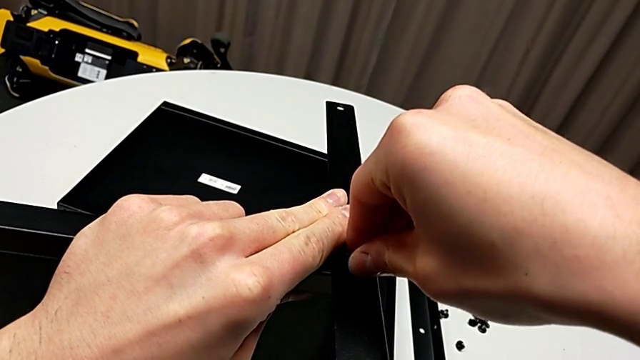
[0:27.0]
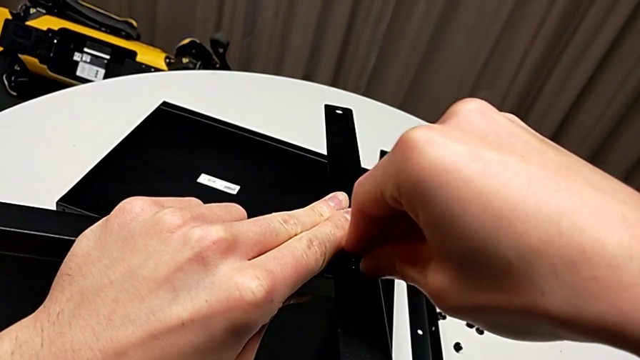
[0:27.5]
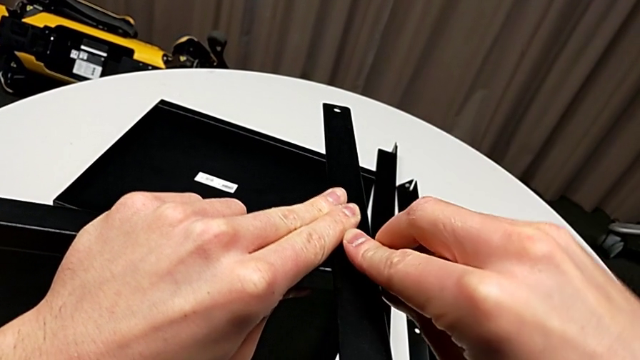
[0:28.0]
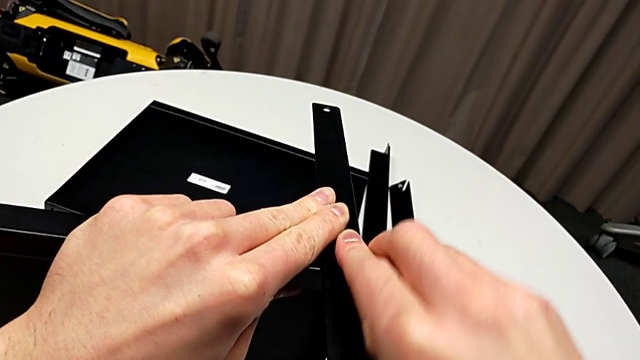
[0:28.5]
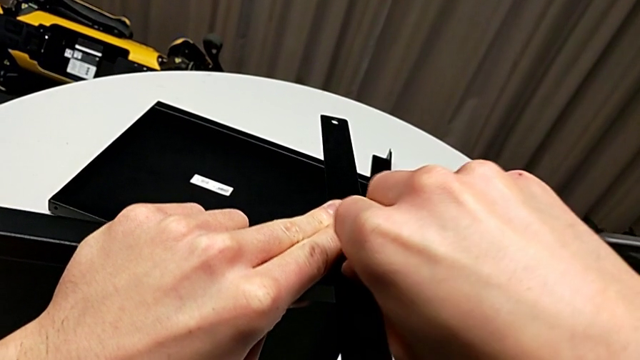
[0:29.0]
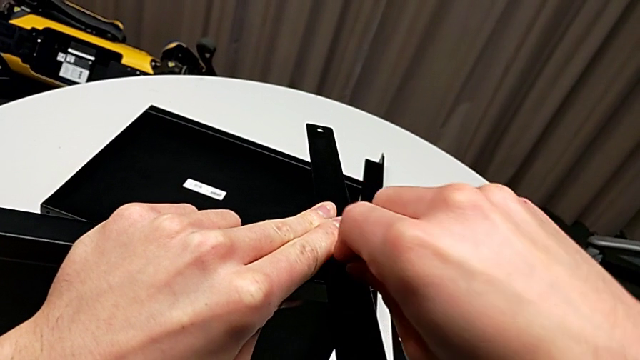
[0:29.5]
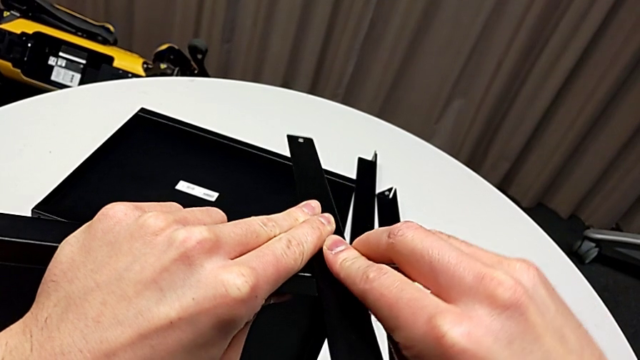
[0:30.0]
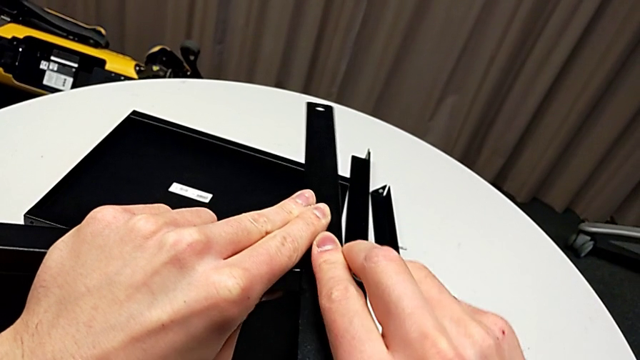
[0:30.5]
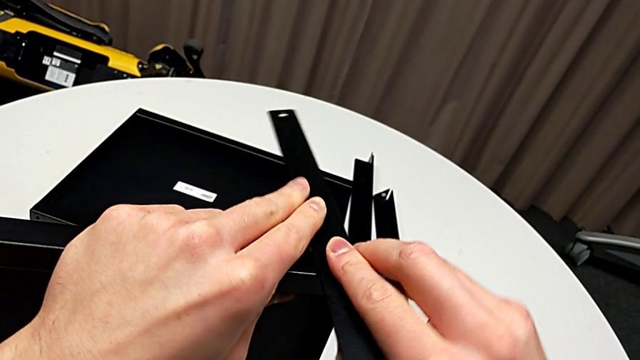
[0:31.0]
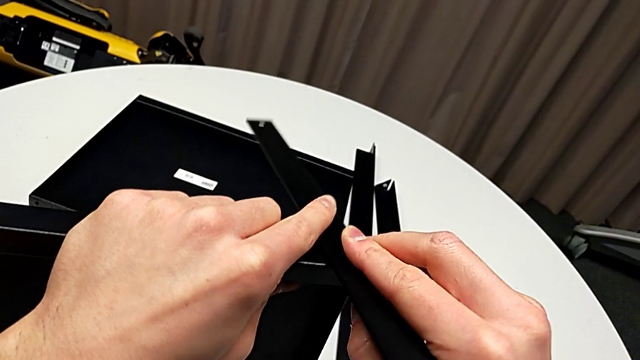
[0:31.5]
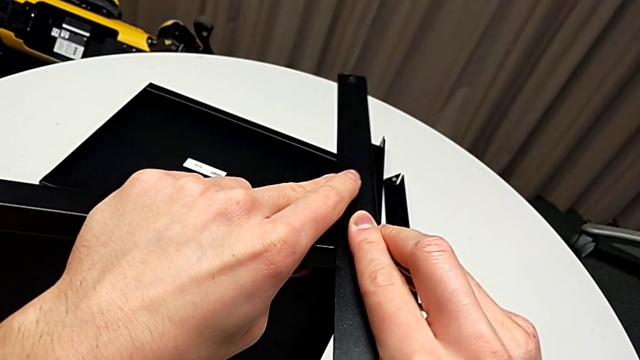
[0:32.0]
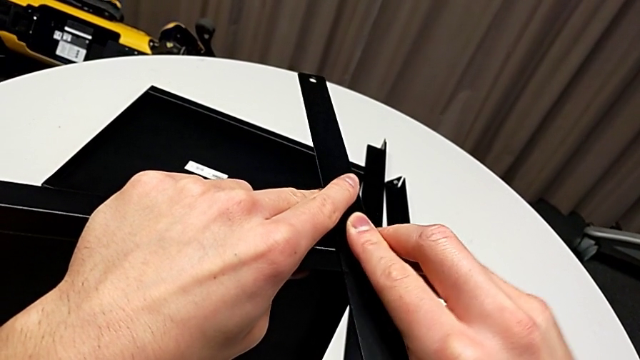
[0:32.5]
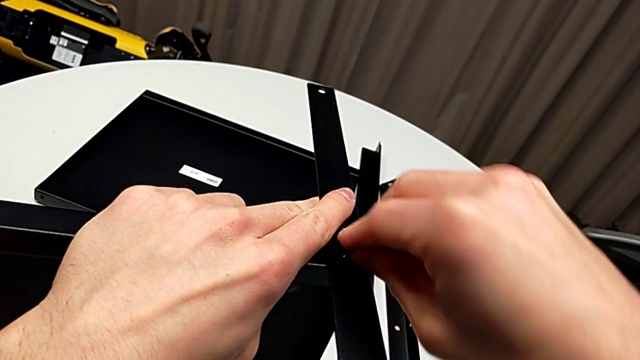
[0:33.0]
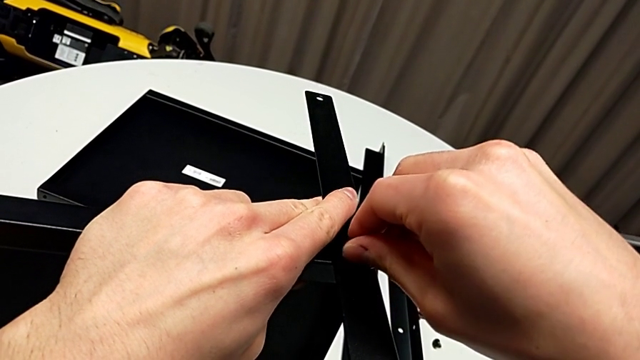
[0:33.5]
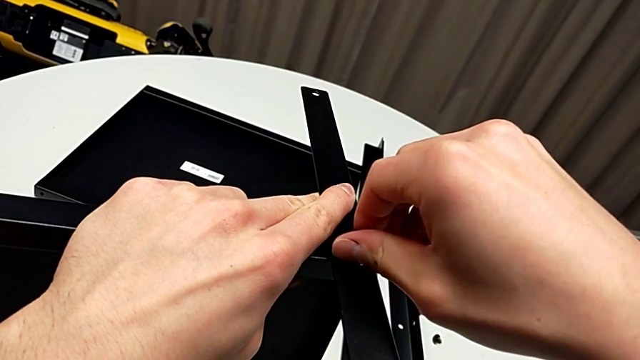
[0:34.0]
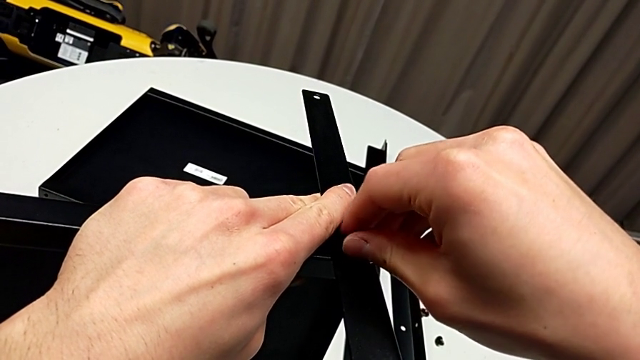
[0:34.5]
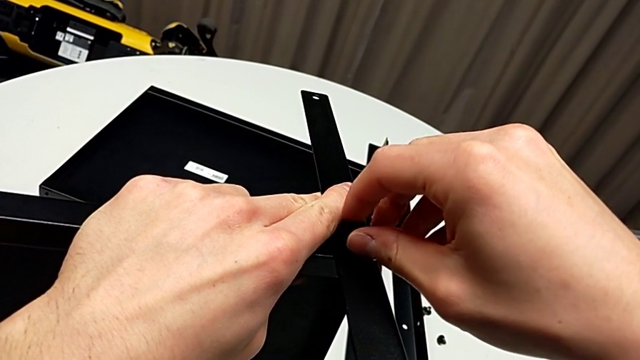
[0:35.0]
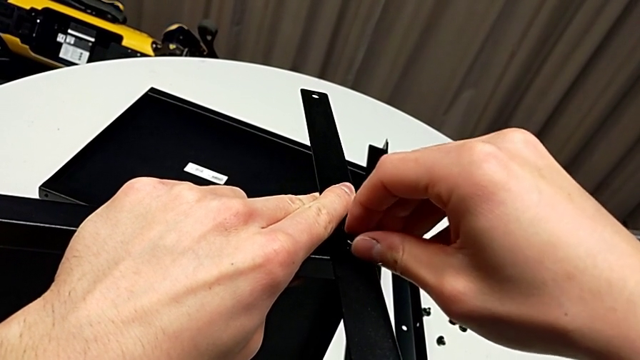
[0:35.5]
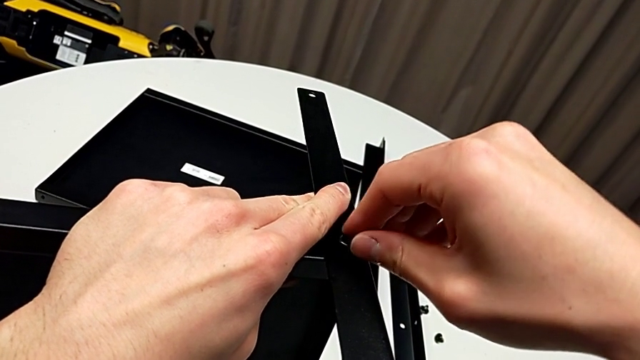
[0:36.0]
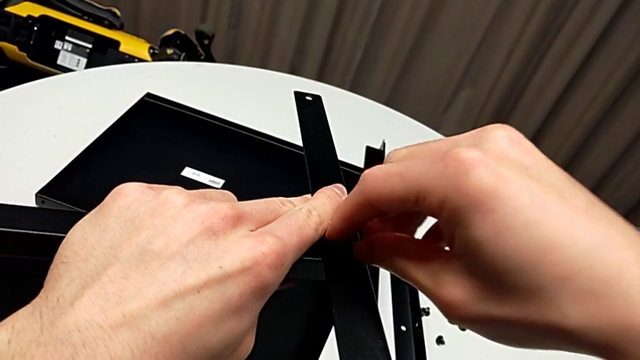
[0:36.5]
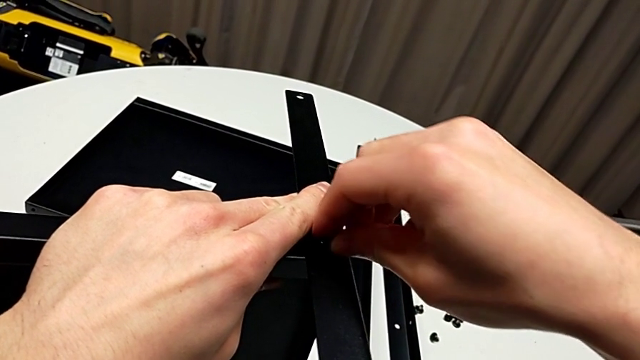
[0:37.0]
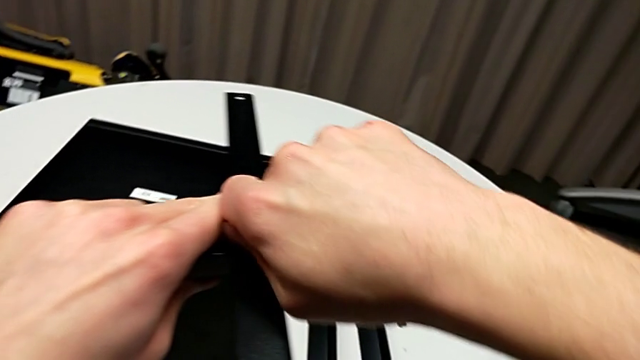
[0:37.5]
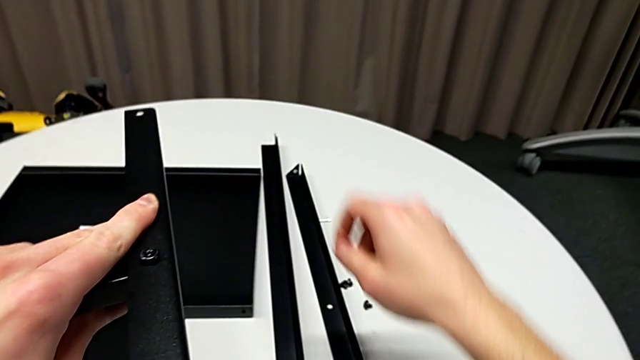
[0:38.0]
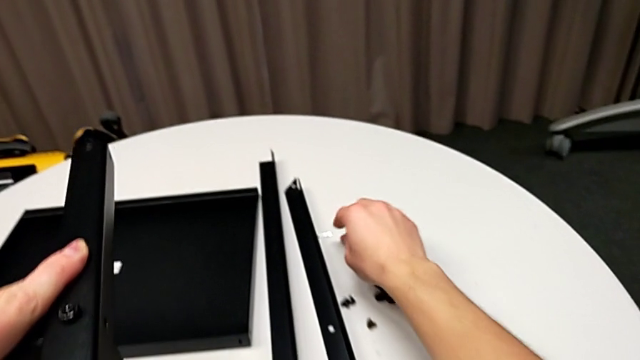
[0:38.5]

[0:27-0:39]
The camera wearer is assembling the first leg of the shelf. They keep aligning the hex socket head, screw it and grab the Allen wrench.

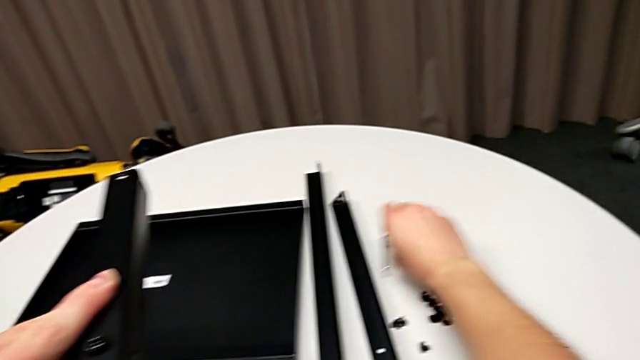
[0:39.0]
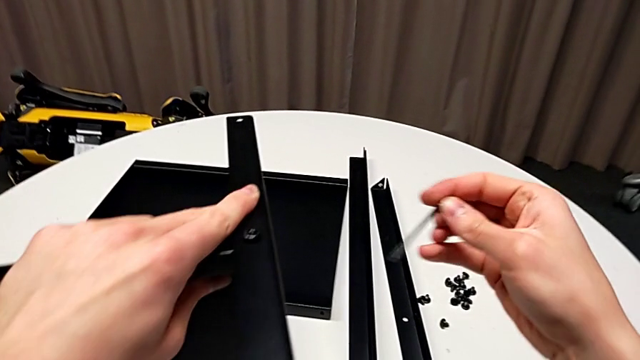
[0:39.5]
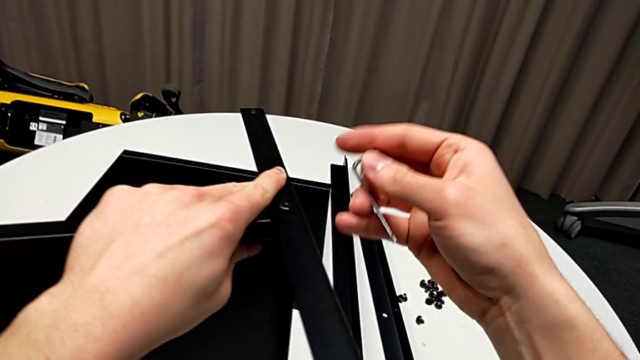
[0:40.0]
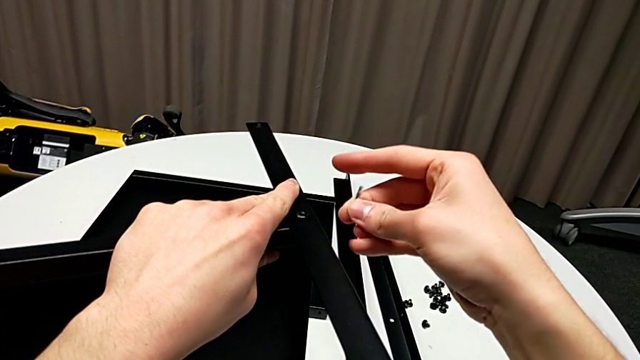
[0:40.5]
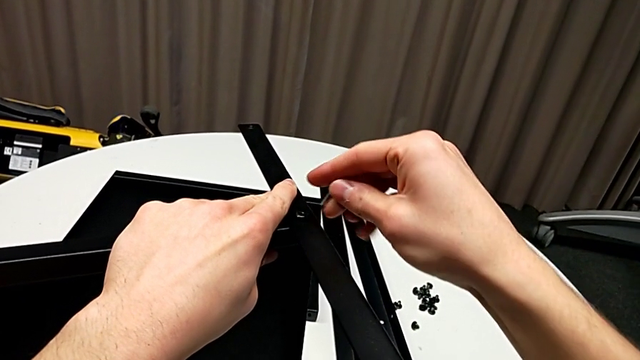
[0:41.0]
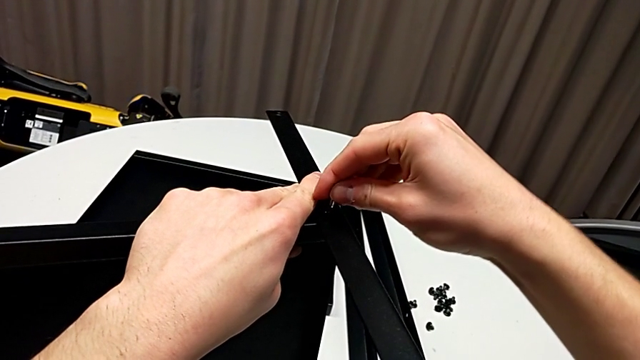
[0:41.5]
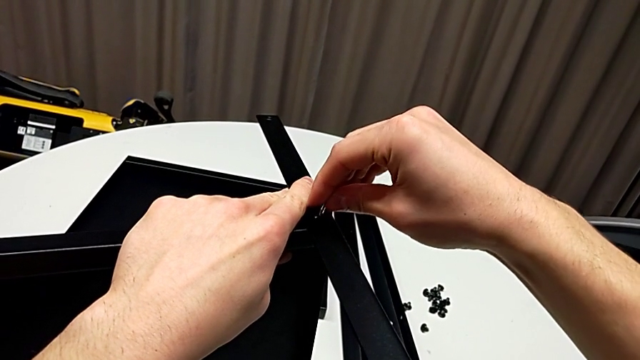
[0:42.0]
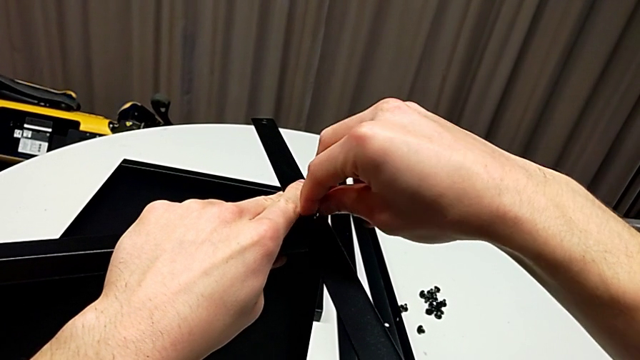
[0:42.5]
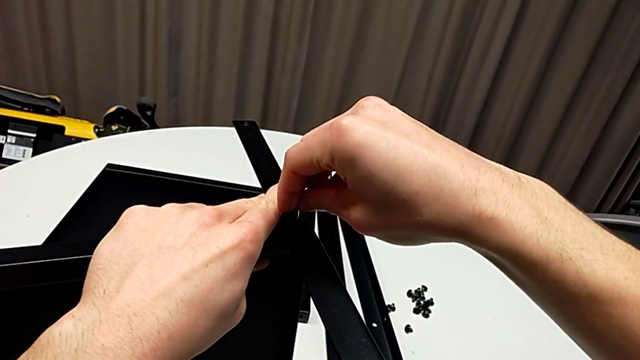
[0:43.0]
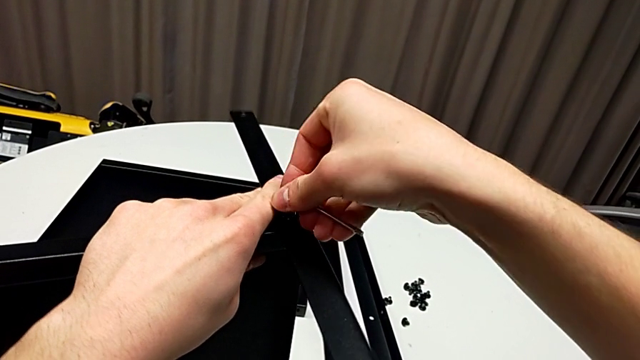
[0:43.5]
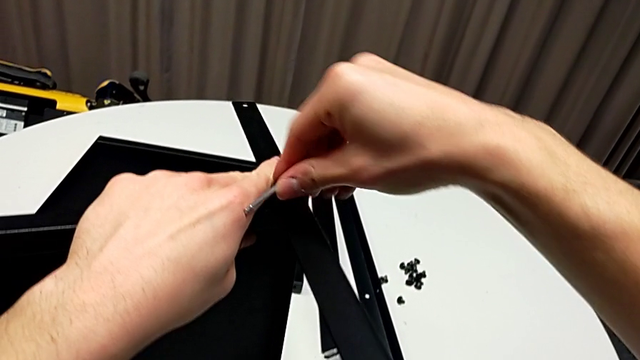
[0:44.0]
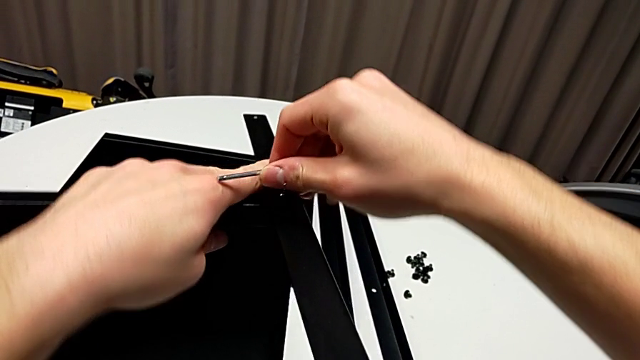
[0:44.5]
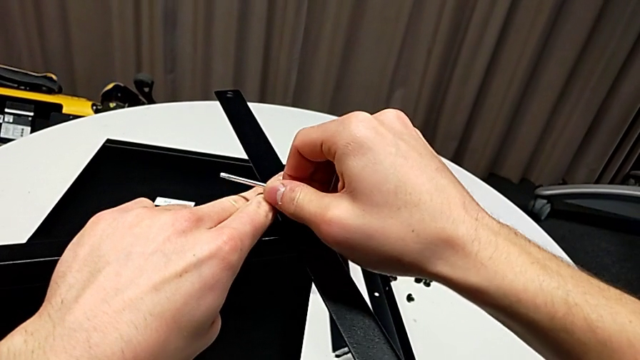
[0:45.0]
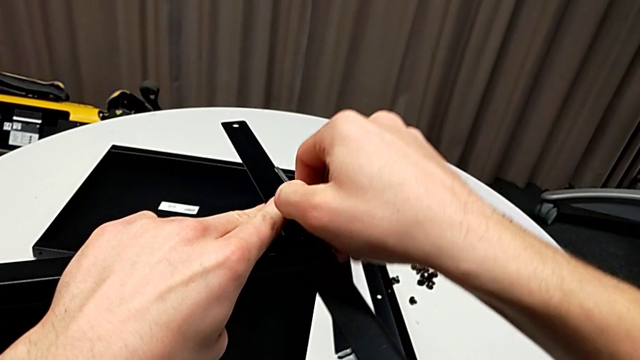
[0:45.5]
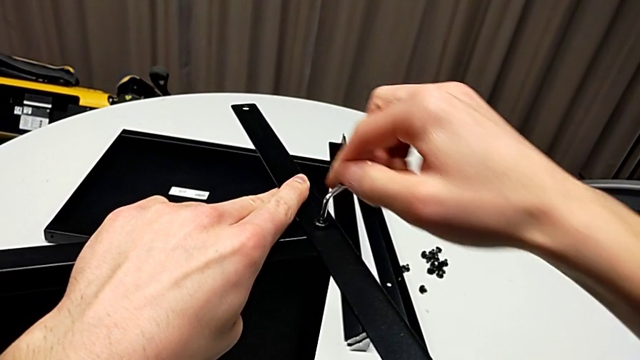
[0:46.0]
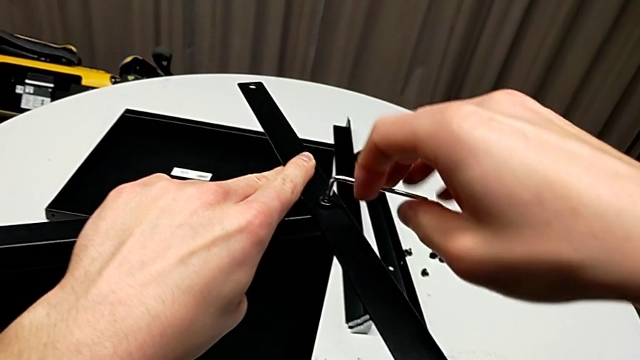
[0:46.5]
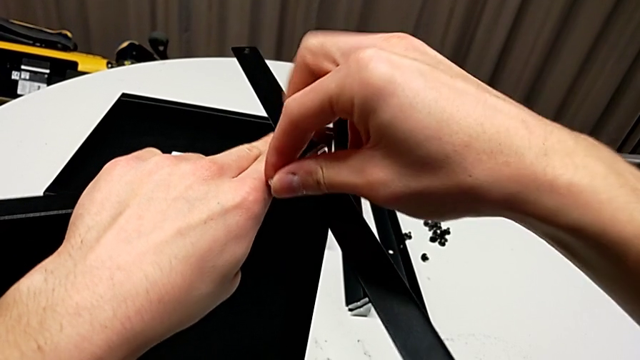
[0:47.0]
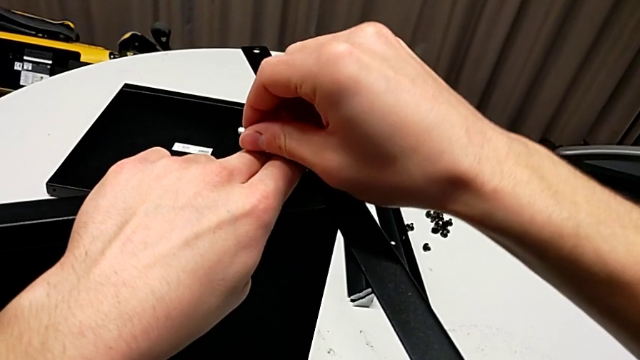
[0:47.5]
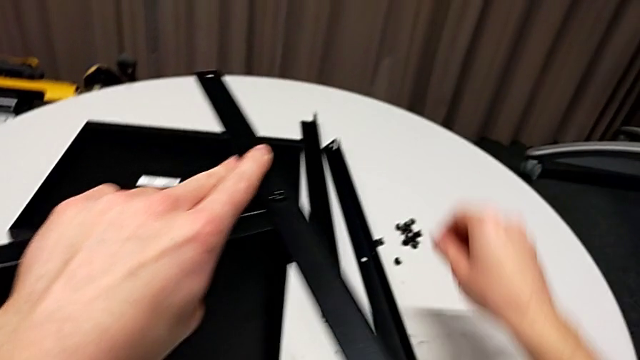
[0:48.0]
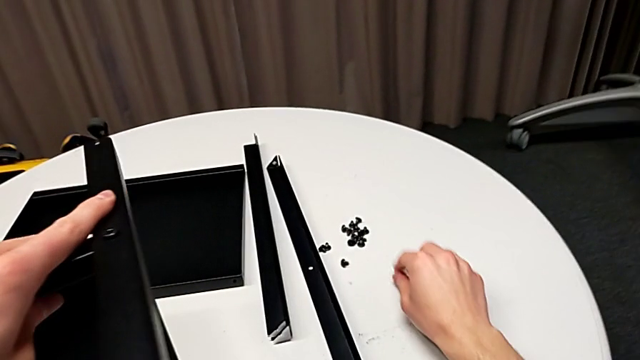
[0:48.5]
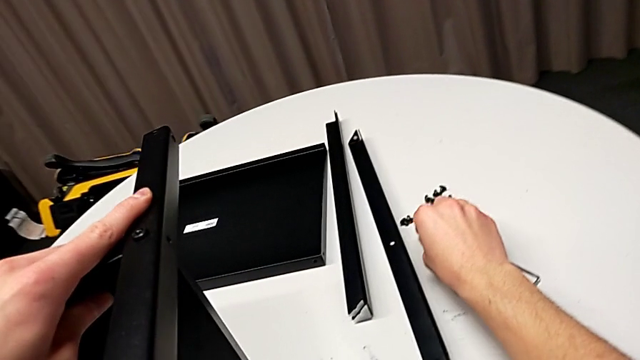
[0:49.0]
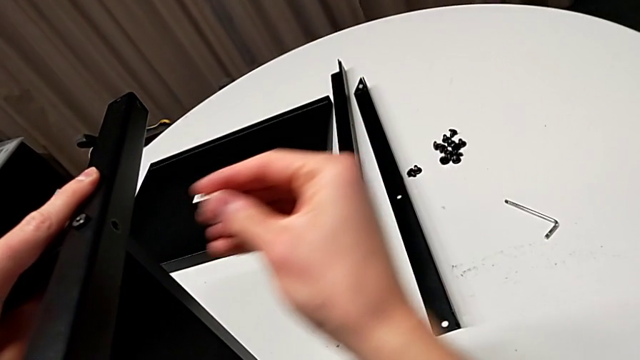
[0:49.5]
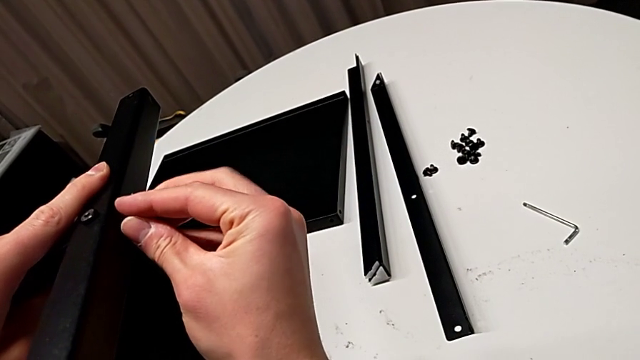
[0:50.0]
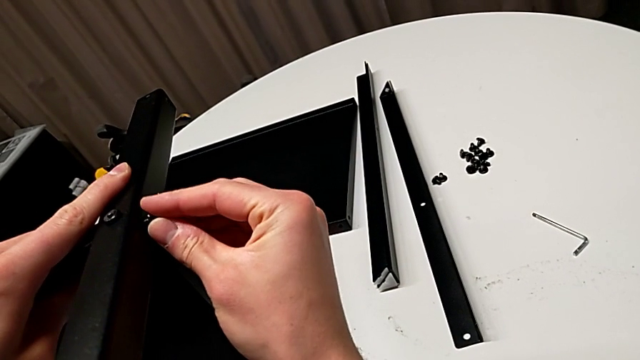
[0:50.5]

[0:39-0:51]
The camera wearer is assembling the first leg of the shelf. They rotate the Allen wrench, wrongly insert it and screw the hex socket head, withdraw the Allen wrench, place it, grab the hex socket head and insert it.
